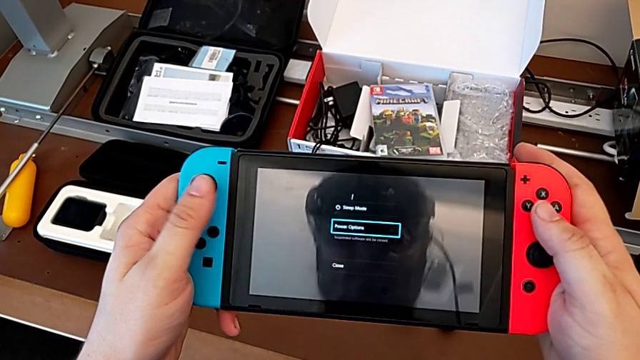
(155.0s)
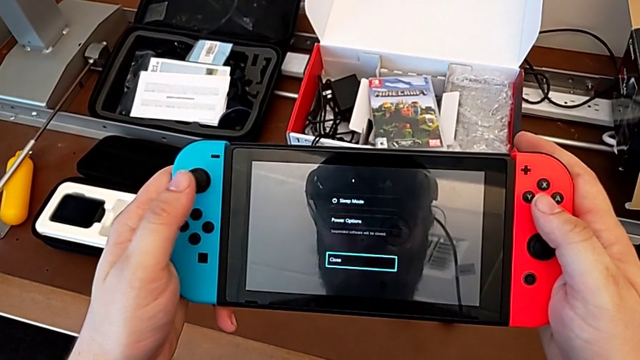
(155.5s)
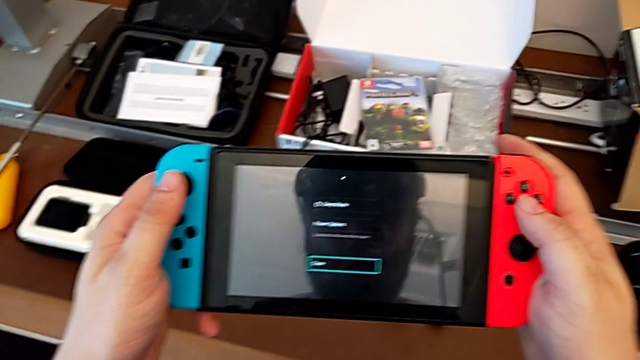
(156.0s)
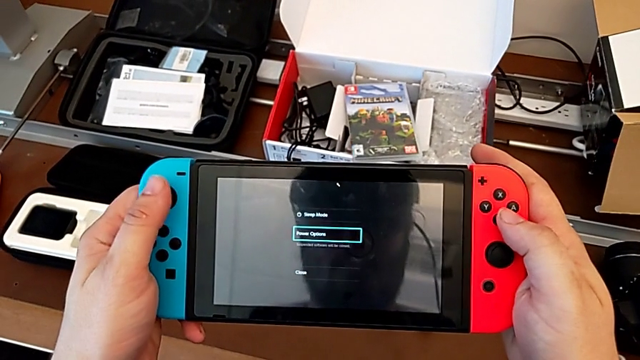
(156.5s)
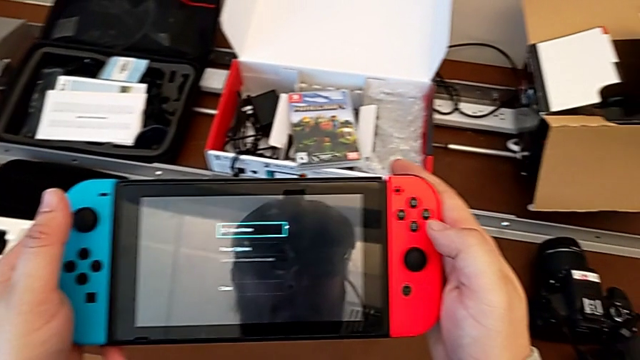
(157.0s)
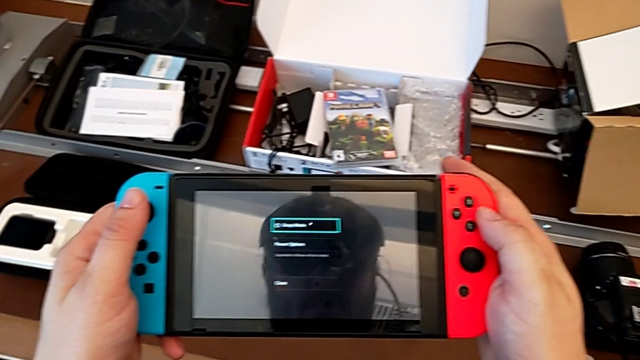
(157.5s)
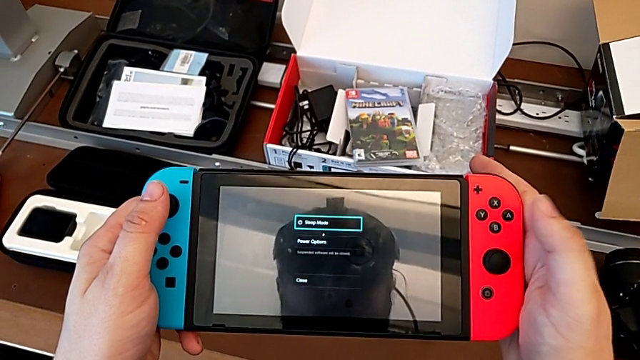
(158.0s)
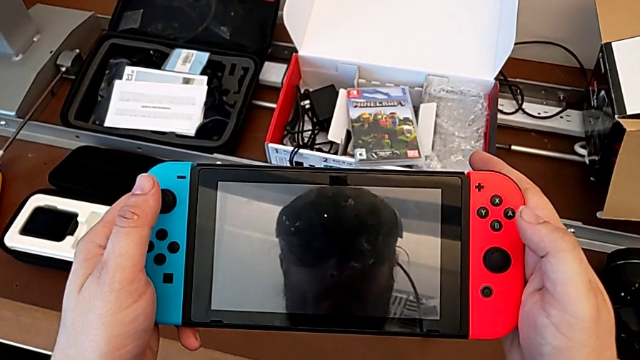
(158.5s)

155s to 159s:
The camera wearer is turning off the Nintendo Switch. They press the button.

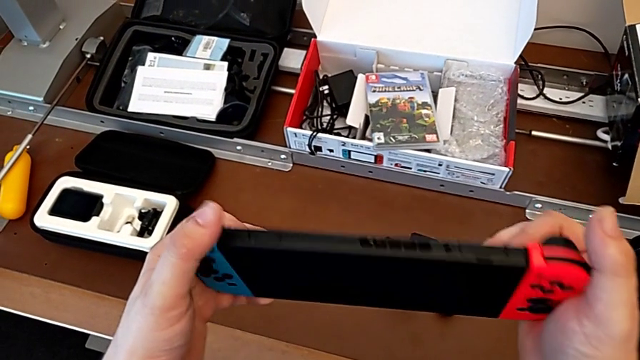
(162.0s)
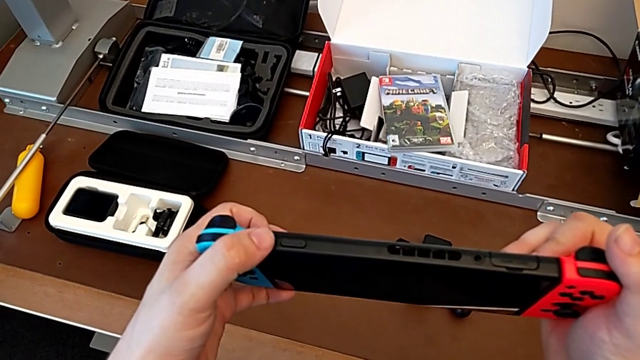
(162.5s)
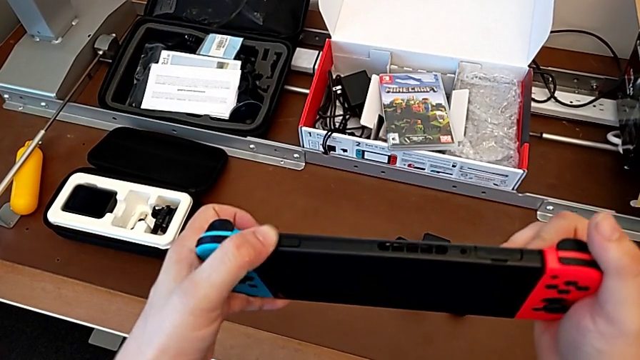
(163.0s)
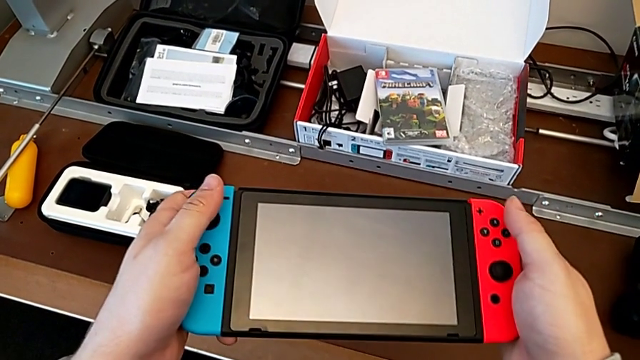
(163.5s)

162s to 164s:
The camera wearer turns on the Nintendo Switch again.

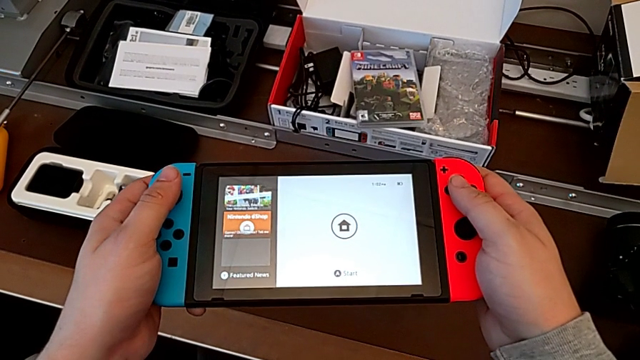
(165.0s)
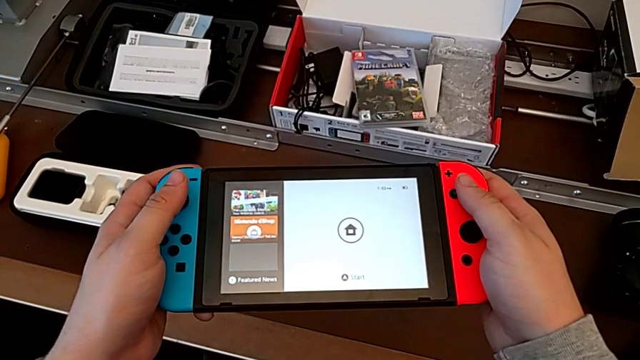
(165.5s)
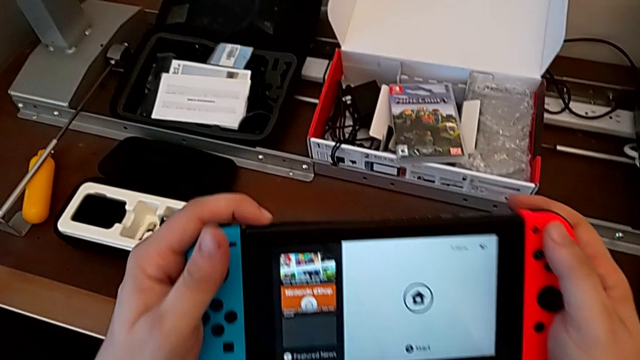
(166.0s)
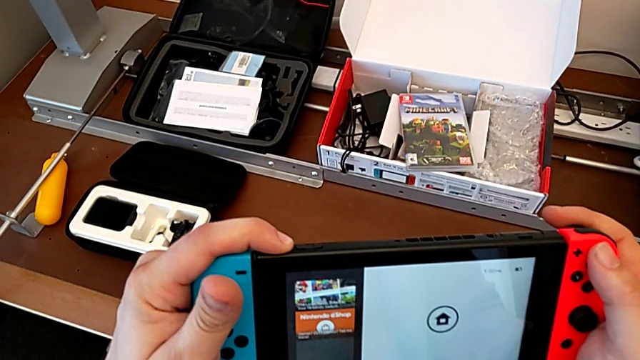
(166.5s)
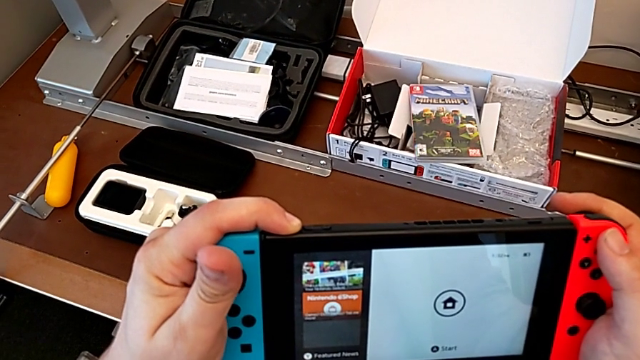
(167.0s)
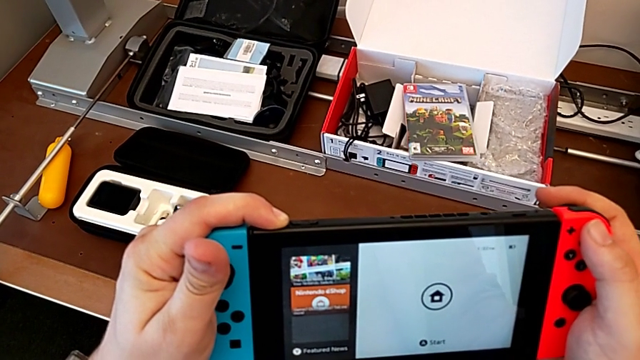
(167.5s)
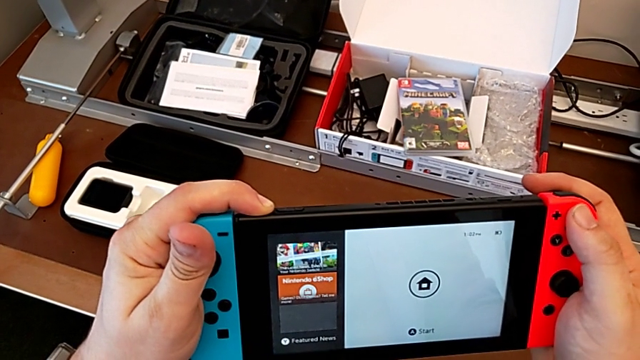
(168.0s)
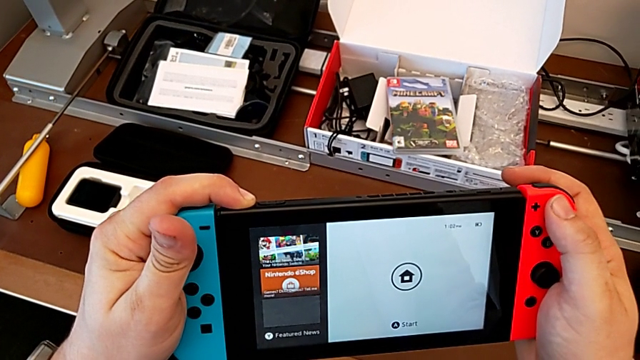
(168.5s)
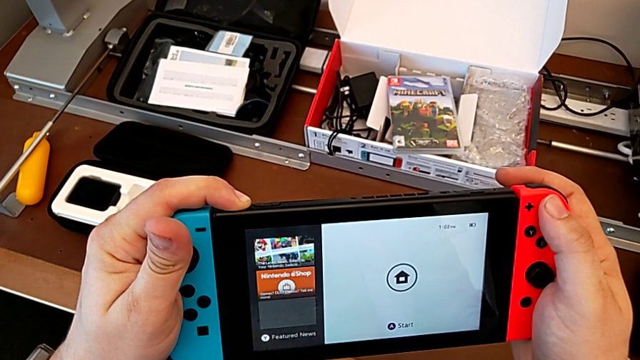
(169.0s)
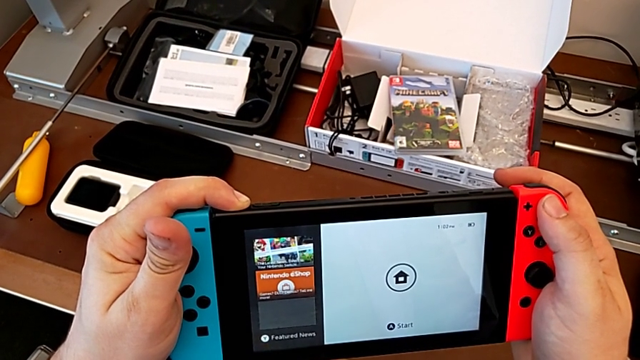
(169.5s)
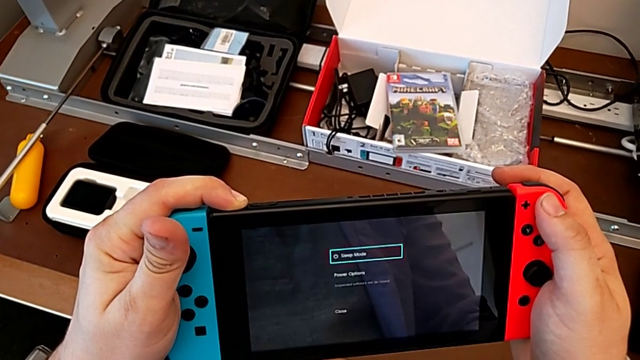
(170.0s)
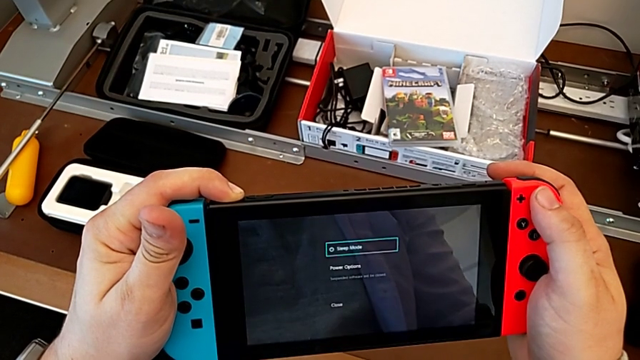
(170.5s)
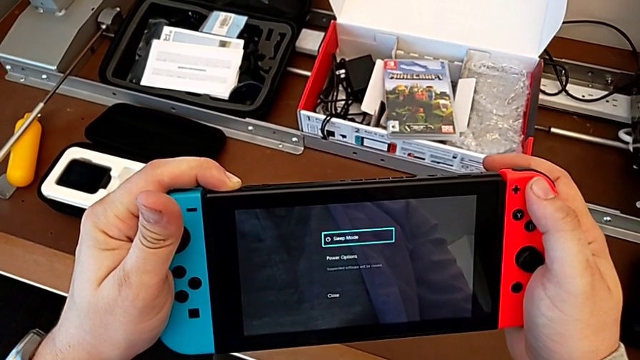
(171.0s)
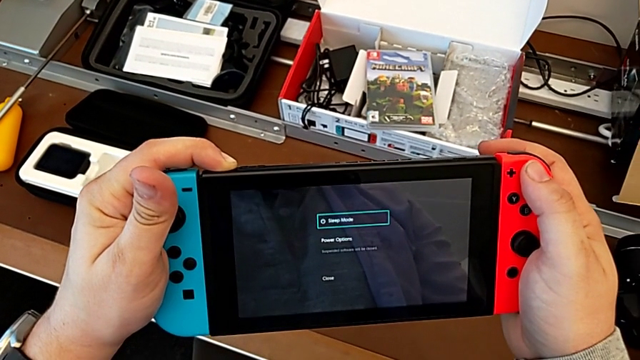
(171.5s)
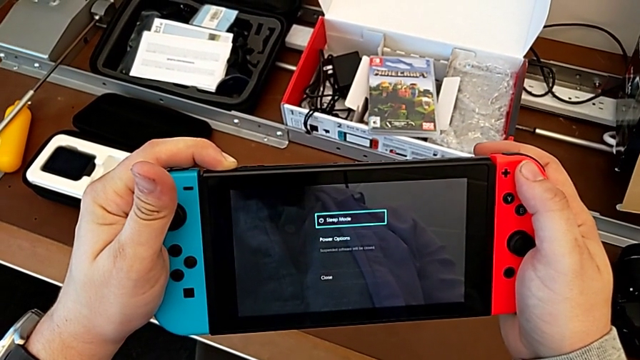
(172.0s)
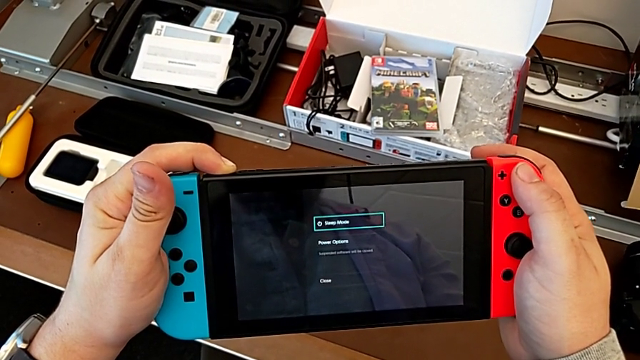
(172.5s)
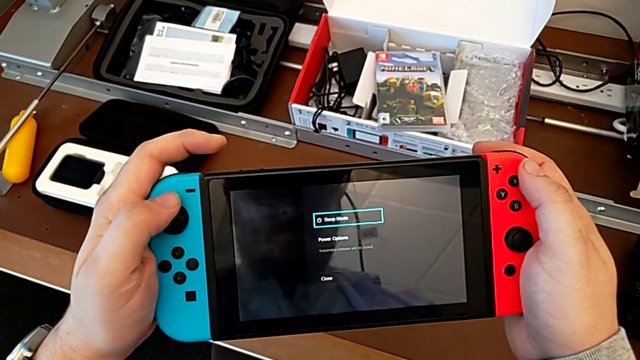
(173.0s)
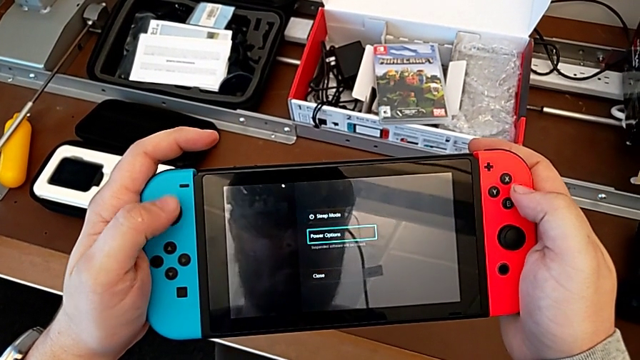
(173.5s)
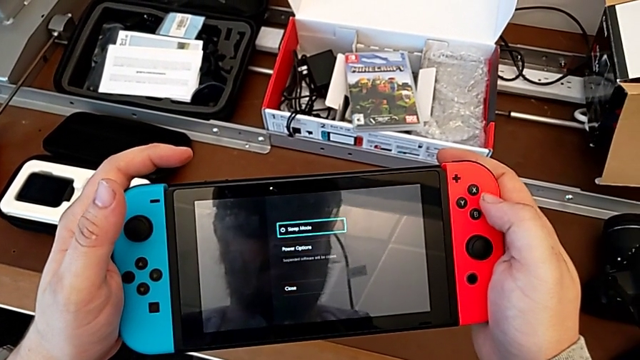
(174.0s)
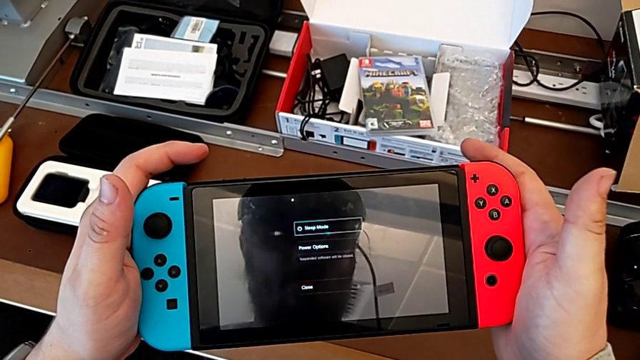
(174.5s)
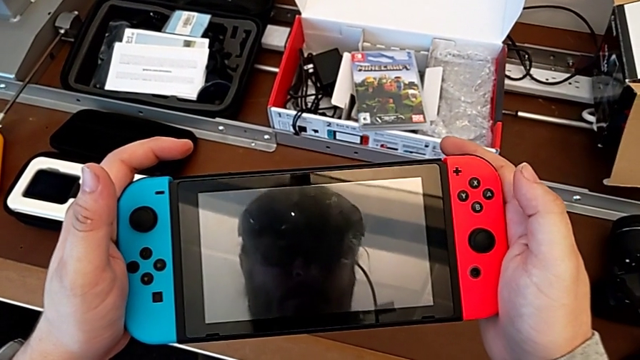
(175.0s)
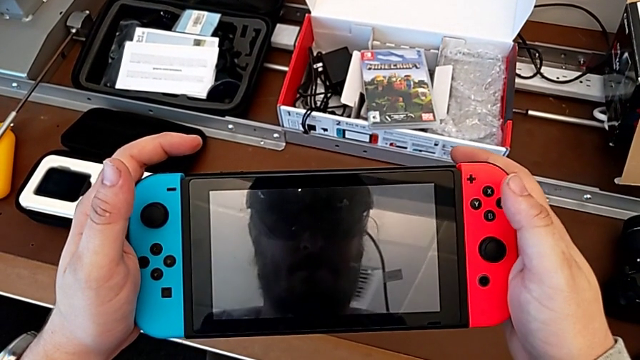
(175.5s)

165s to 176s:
The camera wearer turns off the Nintendo Switch. They rotate the Nintendo Switch, press the button, press the volume button and turn off the Nintendo Switch.
